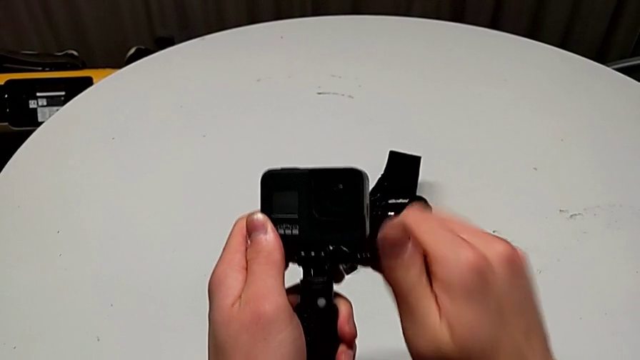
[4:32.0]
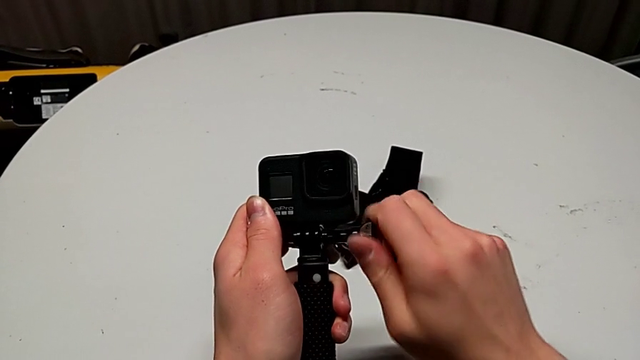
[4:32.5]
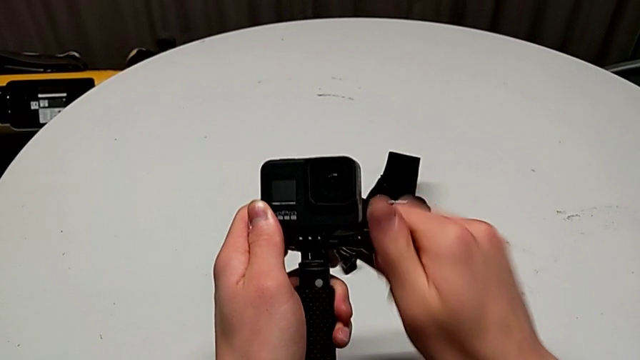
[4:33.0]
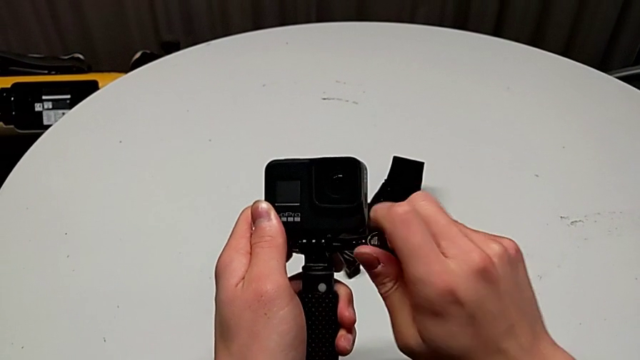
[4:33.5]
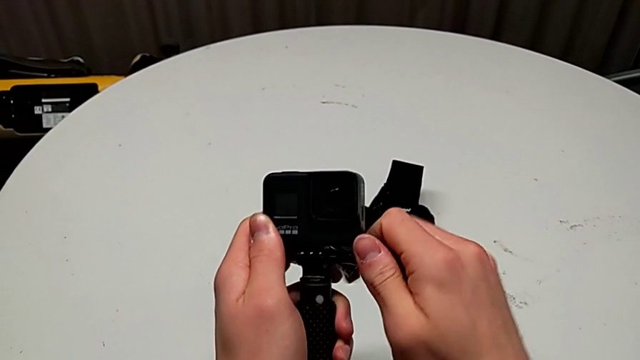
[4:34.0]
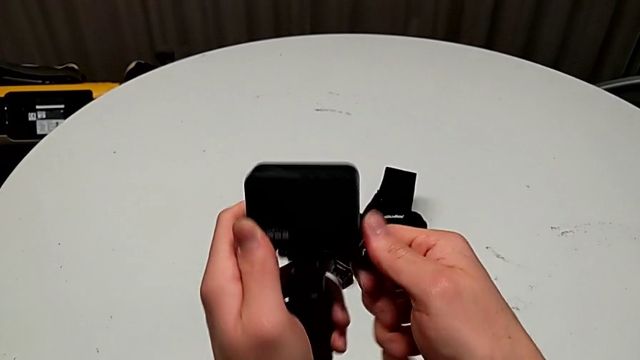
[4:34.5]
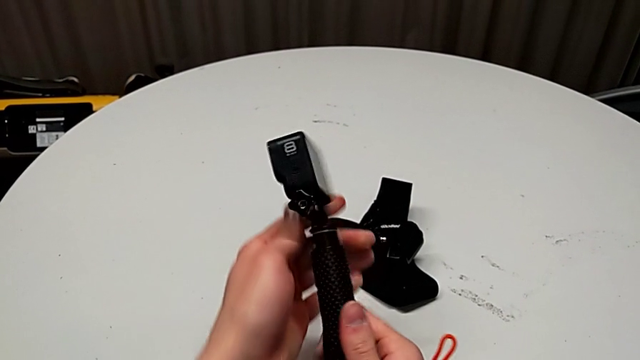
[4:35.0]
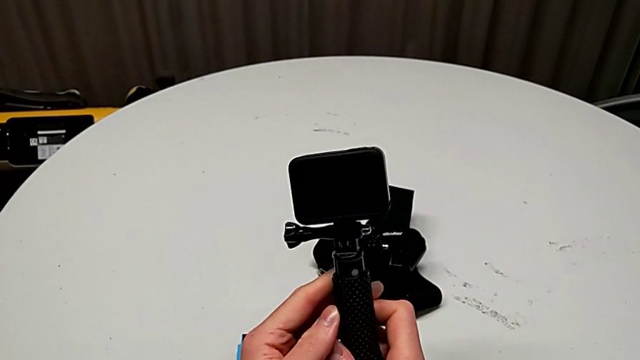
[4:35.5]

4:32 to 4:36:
The camera wearer is exchanging the strap for a handheld grip. They screw the screw.

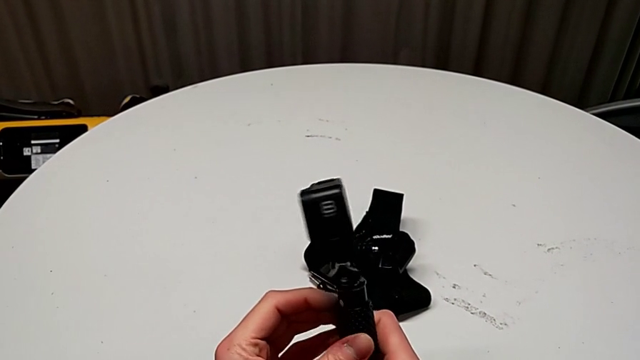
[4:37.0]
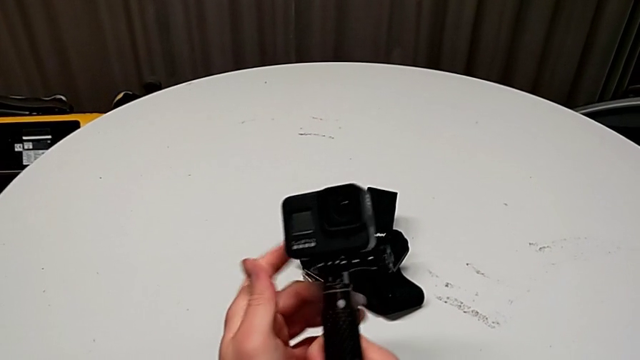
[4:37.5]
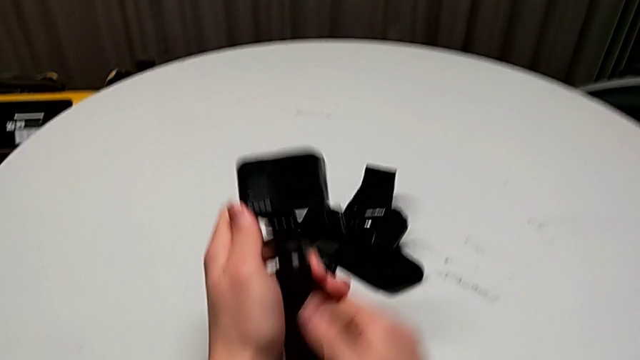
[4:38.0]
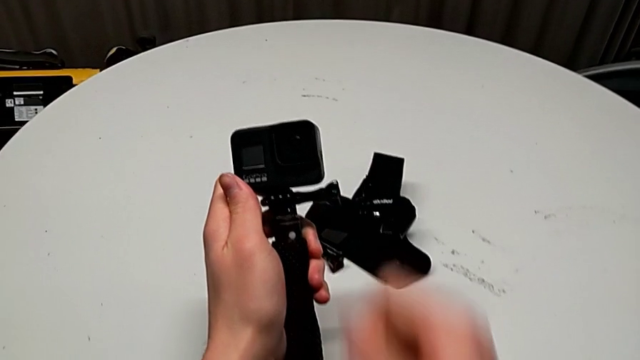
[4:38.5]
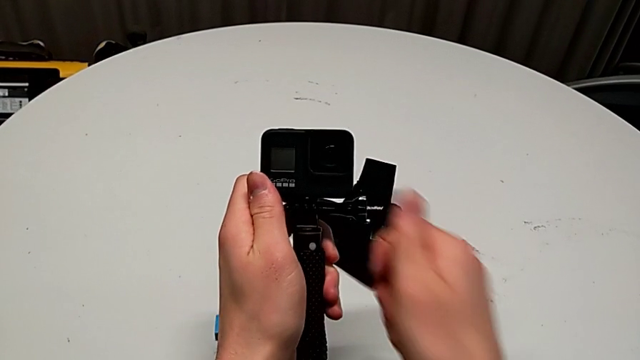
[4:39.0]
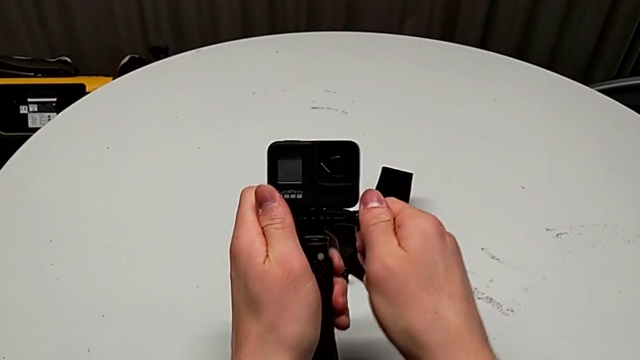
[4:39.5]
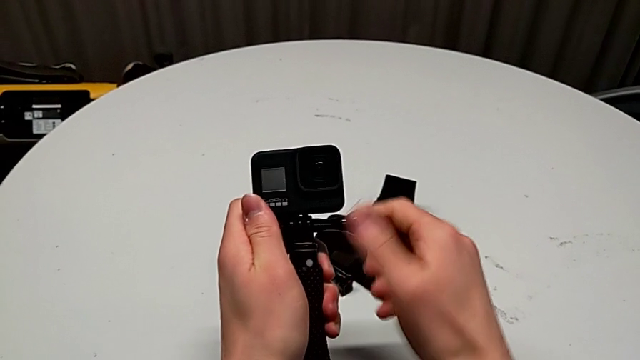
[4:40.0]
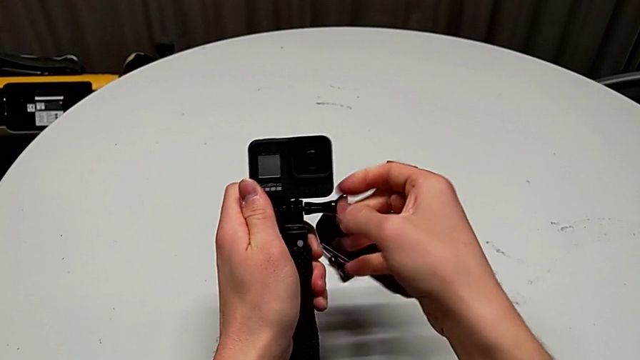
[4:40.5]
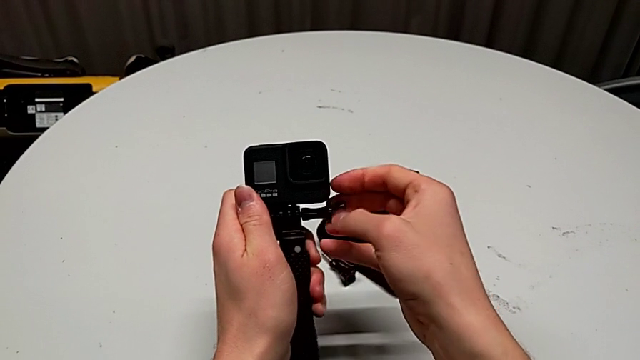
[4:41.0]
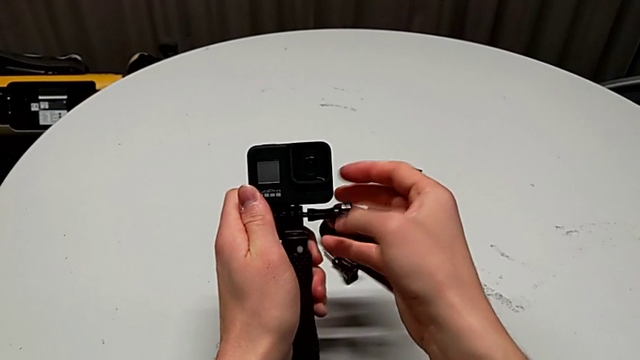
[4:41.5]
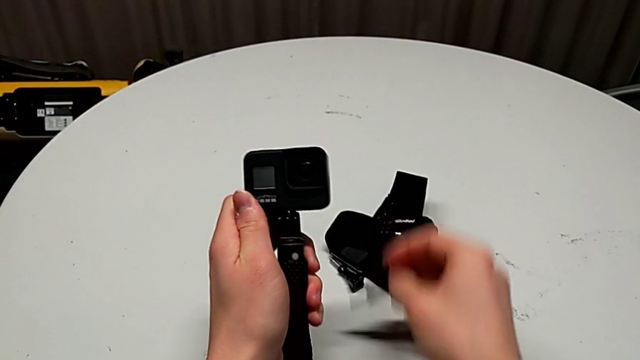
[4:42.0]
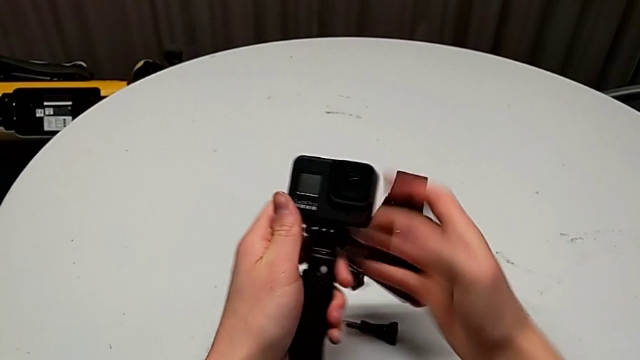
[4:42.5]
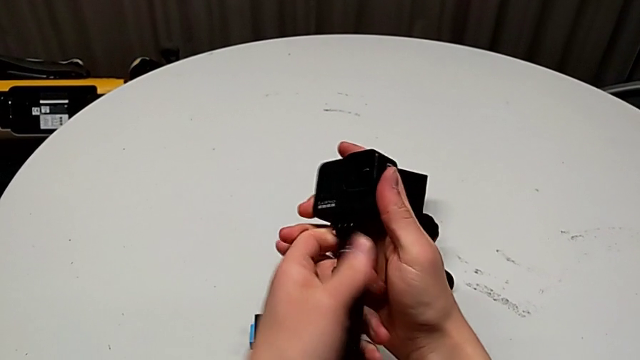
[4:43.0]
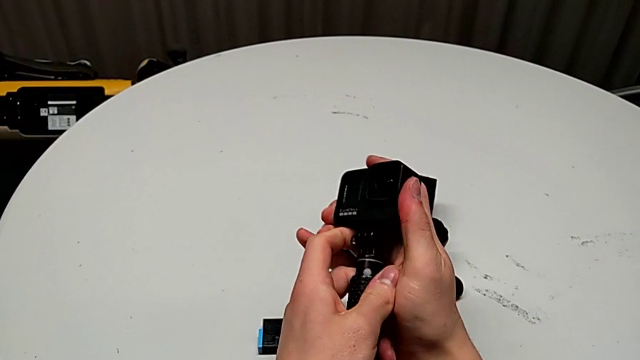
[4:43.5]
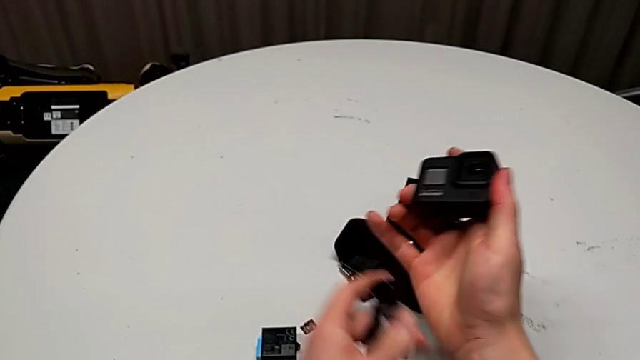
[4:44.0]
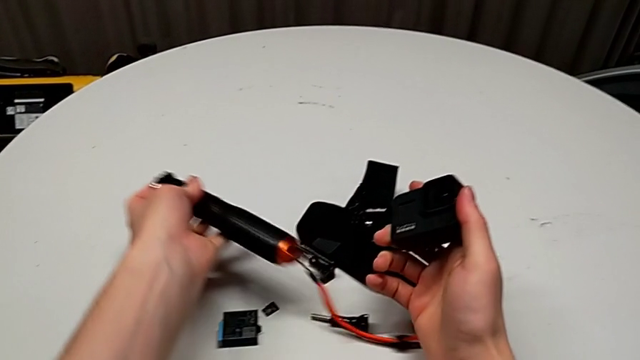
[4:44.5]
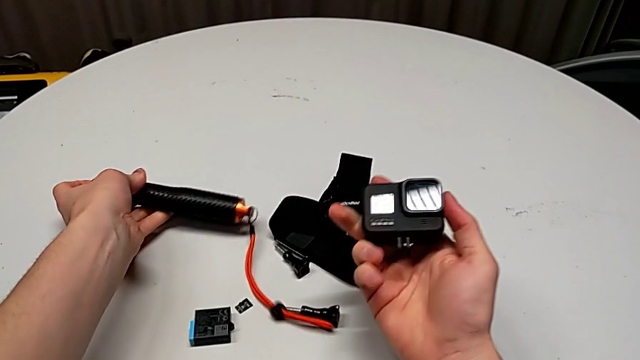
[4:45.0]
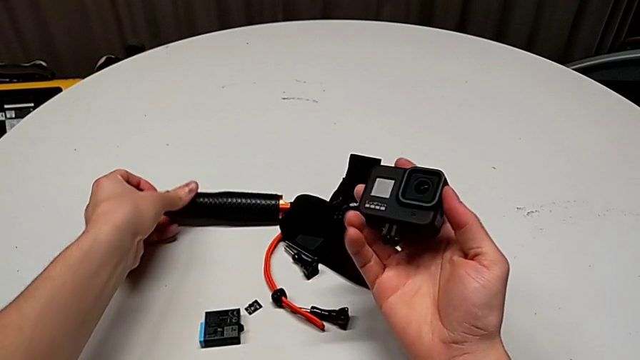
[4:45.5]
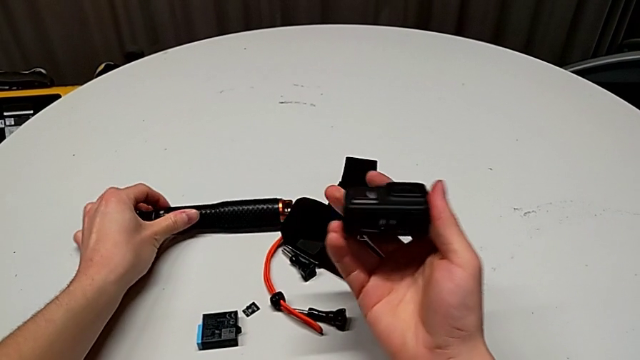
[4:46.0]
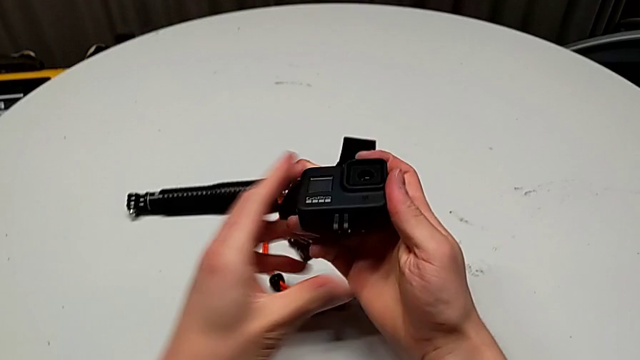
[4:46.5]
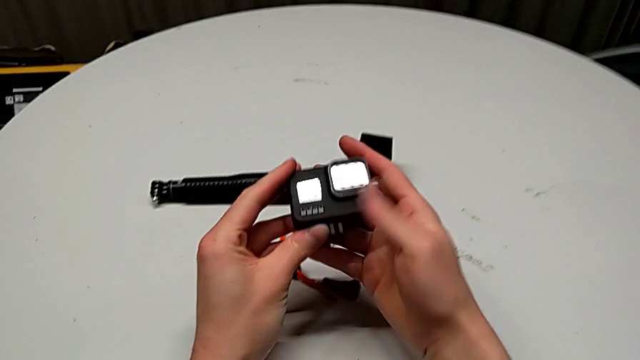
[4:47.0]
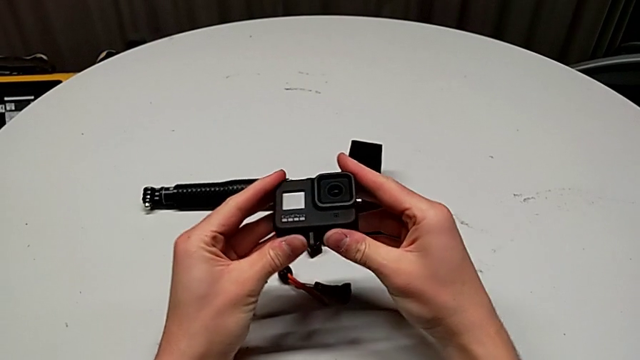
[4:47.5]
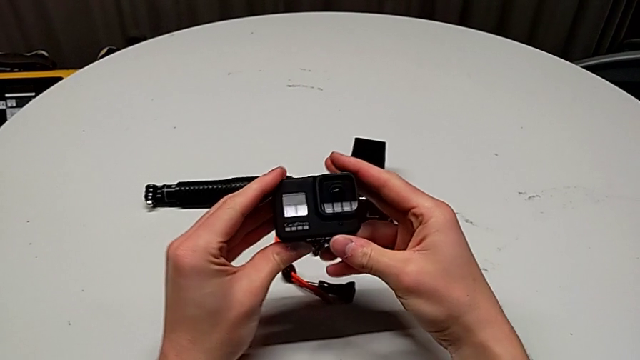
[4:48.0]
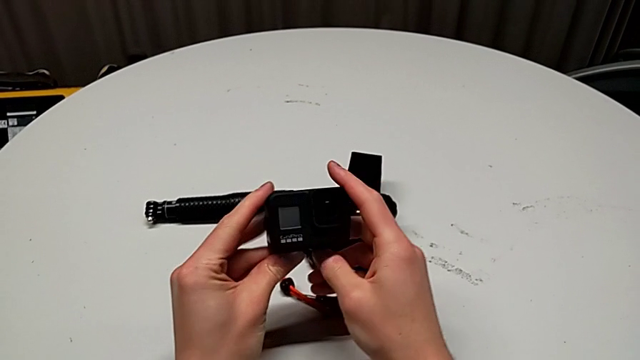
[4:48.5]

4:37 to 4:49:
The camera wearer disassembles the handheld grip from the GoPro. They rotate the GoPro, unscrew the screw, withdraw the handheld grip, drop it and close the mounting peg.
